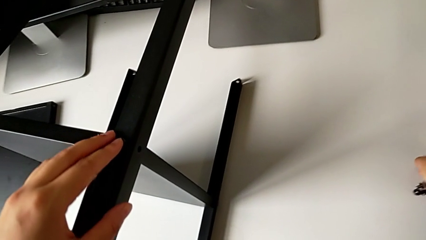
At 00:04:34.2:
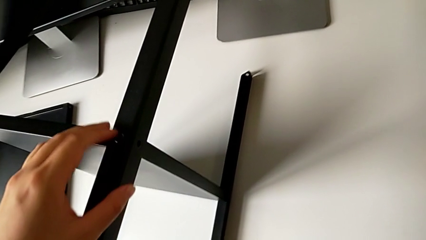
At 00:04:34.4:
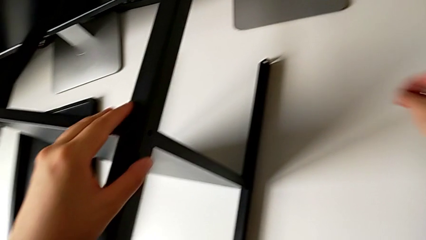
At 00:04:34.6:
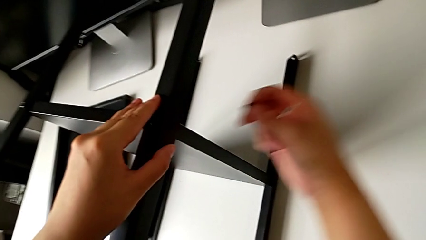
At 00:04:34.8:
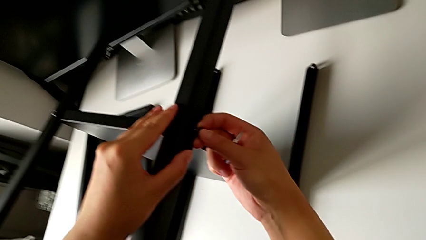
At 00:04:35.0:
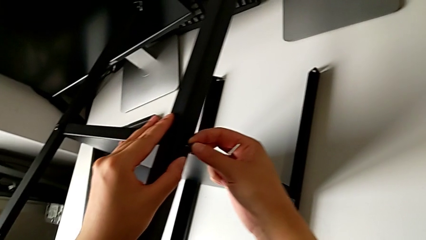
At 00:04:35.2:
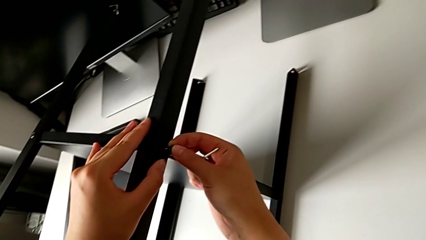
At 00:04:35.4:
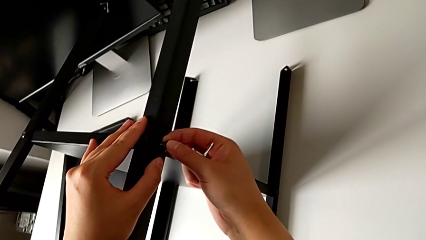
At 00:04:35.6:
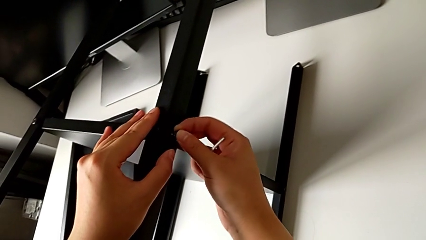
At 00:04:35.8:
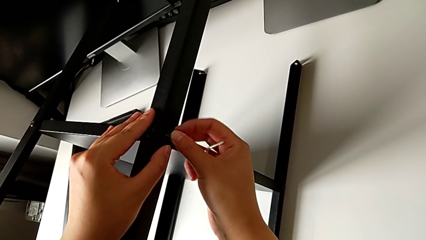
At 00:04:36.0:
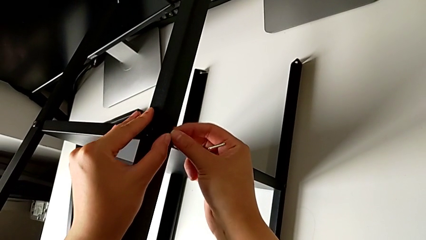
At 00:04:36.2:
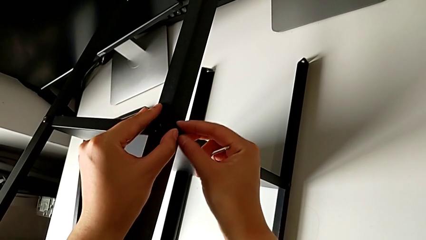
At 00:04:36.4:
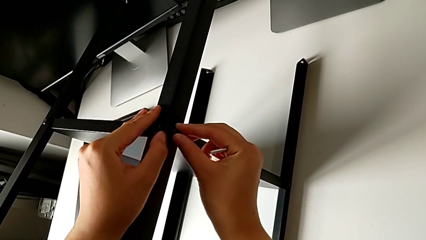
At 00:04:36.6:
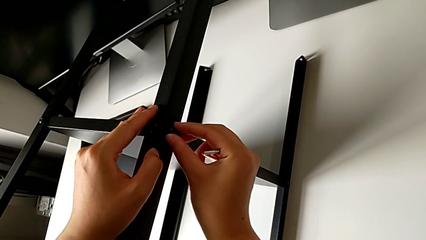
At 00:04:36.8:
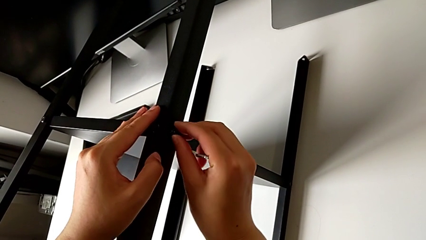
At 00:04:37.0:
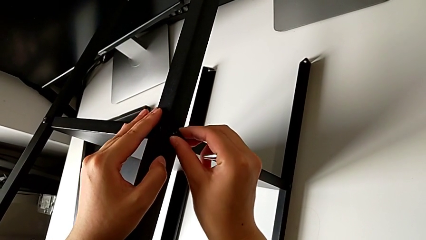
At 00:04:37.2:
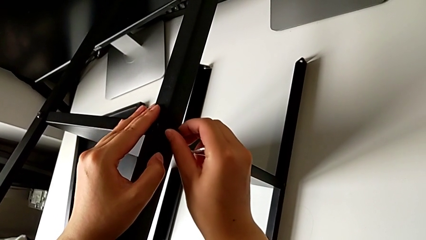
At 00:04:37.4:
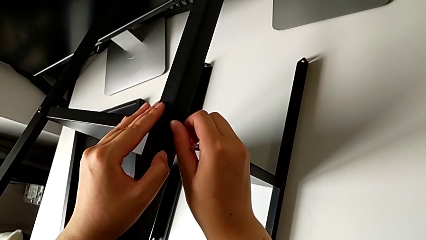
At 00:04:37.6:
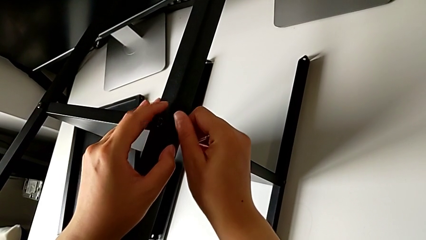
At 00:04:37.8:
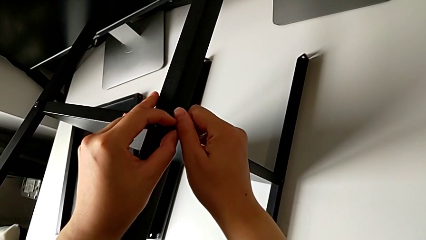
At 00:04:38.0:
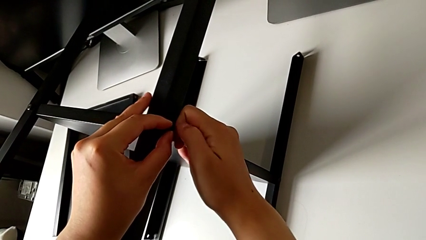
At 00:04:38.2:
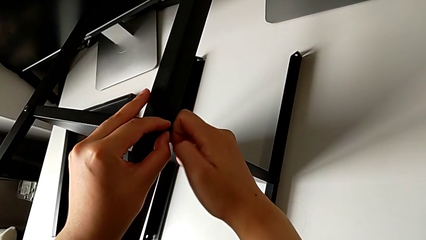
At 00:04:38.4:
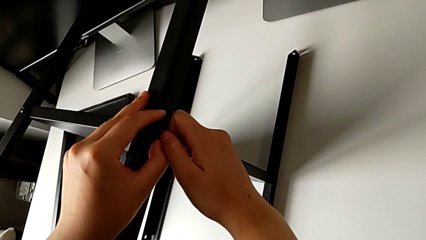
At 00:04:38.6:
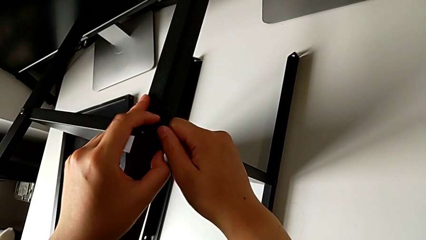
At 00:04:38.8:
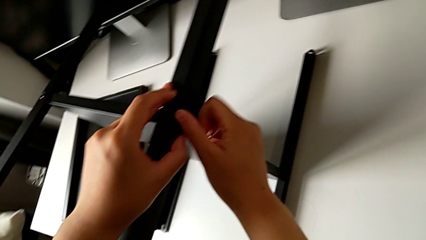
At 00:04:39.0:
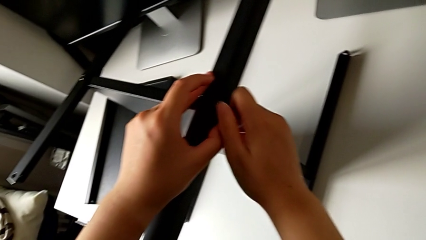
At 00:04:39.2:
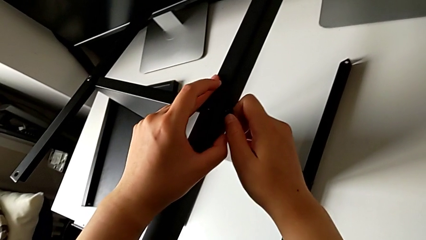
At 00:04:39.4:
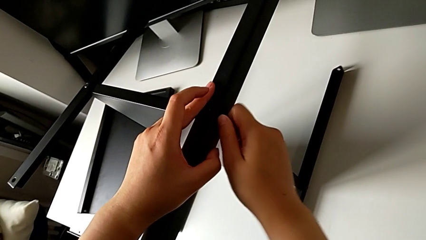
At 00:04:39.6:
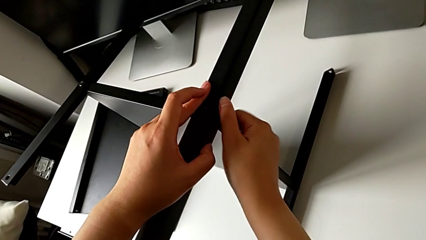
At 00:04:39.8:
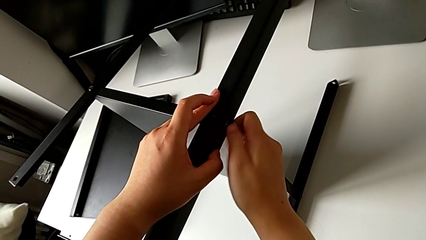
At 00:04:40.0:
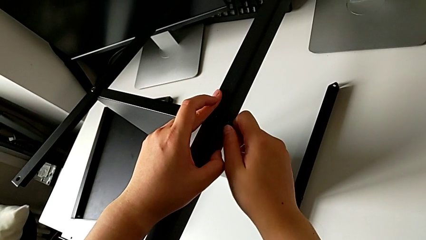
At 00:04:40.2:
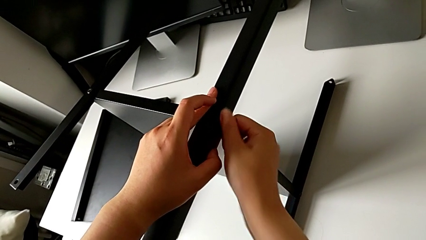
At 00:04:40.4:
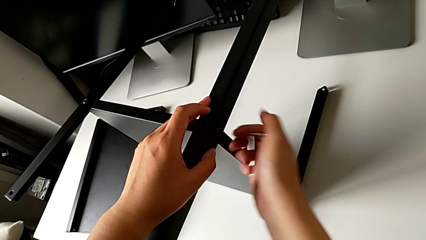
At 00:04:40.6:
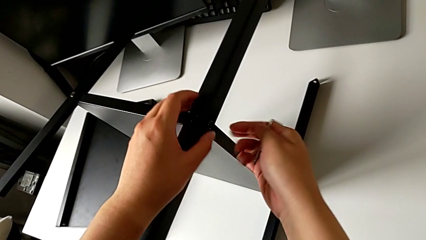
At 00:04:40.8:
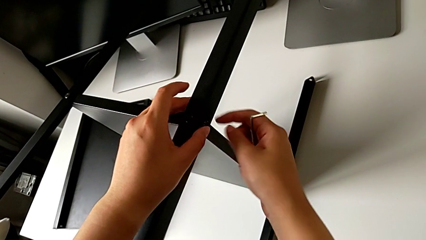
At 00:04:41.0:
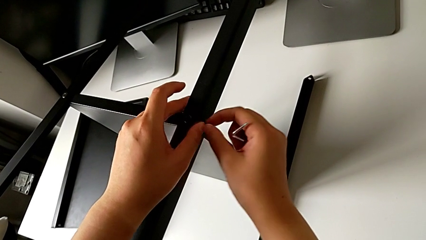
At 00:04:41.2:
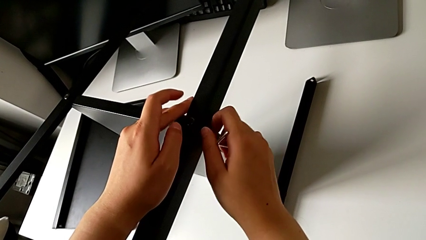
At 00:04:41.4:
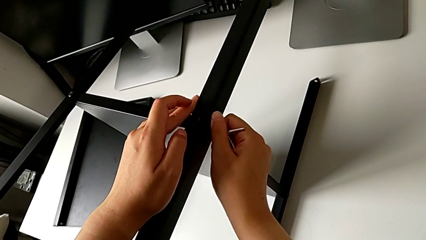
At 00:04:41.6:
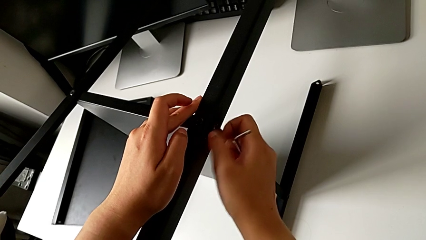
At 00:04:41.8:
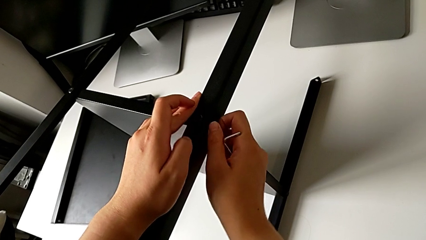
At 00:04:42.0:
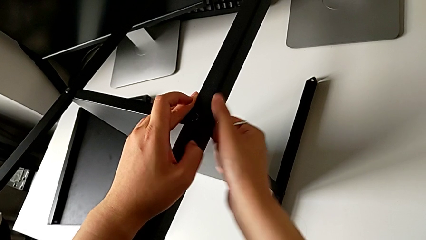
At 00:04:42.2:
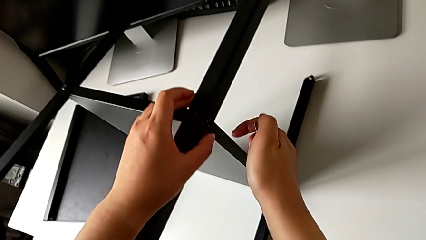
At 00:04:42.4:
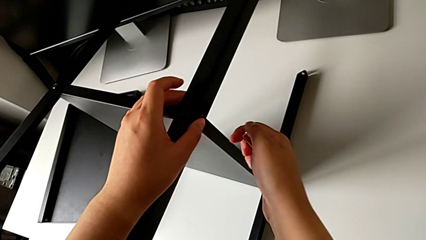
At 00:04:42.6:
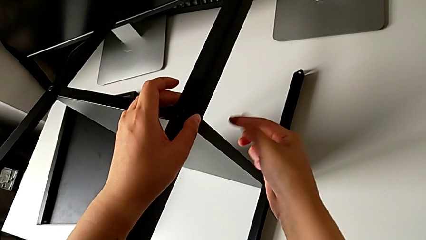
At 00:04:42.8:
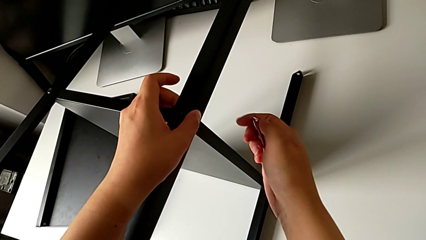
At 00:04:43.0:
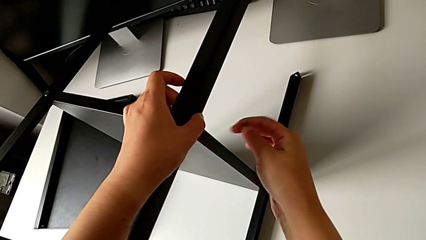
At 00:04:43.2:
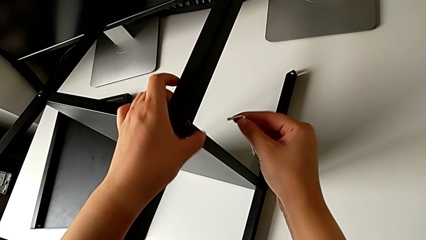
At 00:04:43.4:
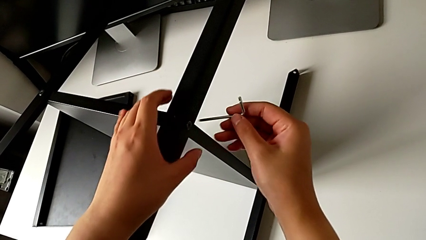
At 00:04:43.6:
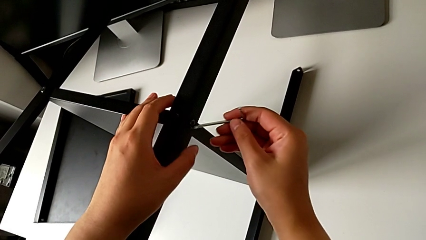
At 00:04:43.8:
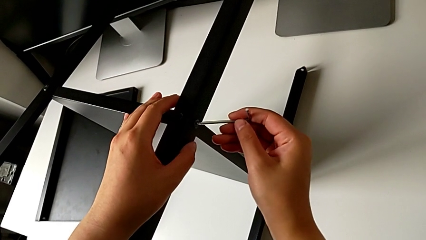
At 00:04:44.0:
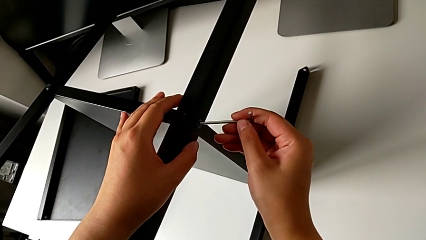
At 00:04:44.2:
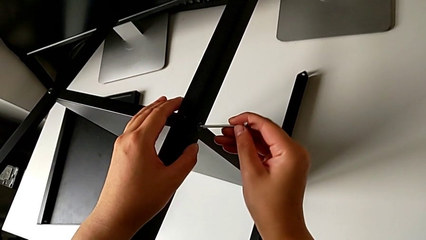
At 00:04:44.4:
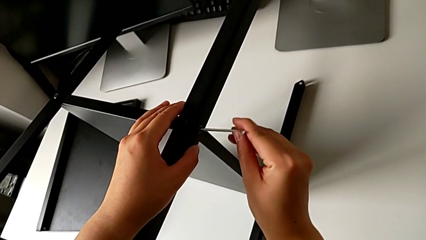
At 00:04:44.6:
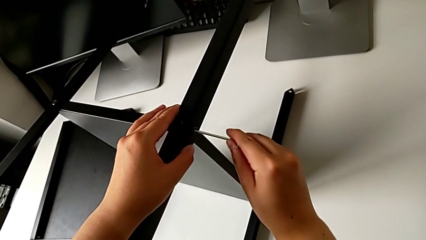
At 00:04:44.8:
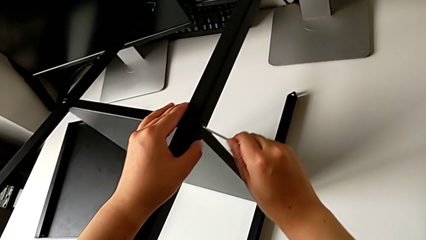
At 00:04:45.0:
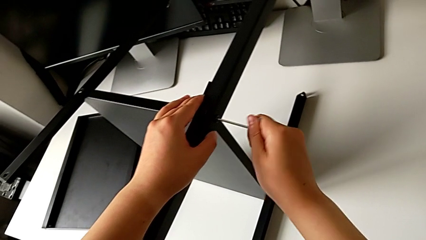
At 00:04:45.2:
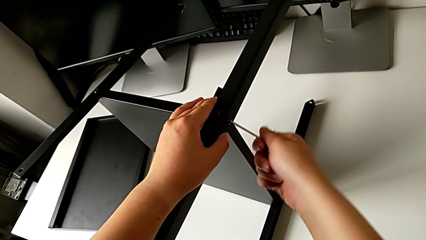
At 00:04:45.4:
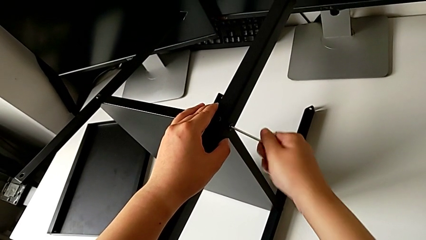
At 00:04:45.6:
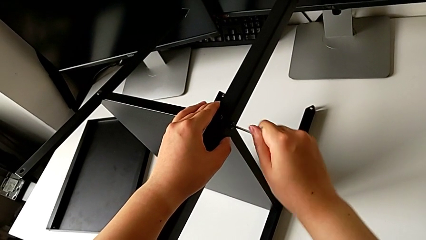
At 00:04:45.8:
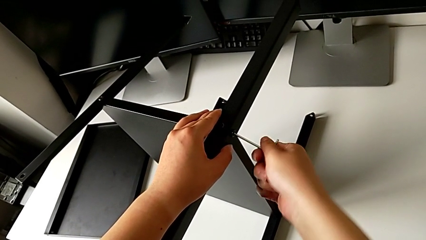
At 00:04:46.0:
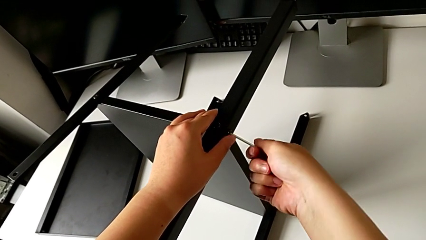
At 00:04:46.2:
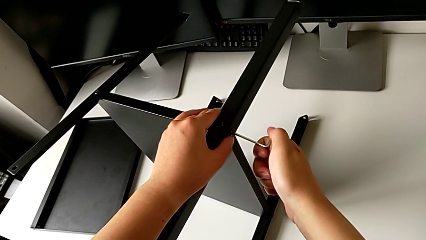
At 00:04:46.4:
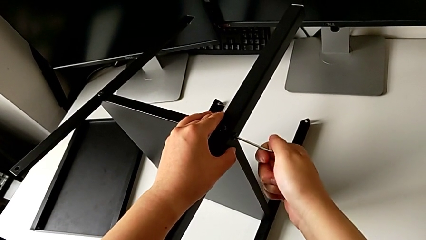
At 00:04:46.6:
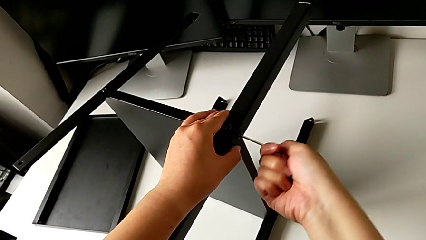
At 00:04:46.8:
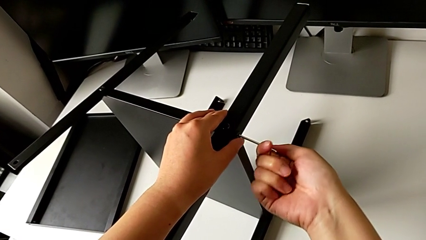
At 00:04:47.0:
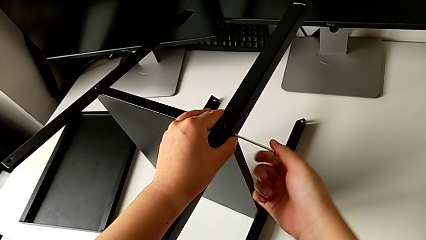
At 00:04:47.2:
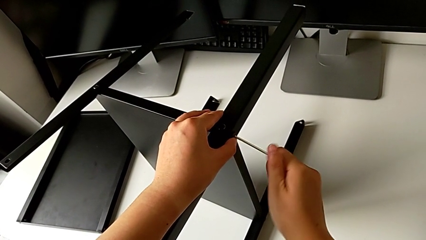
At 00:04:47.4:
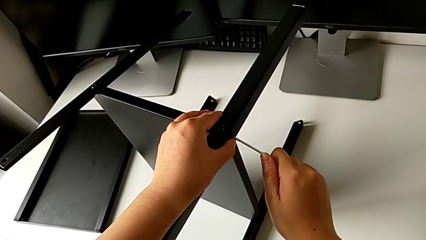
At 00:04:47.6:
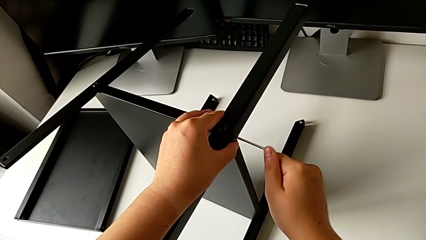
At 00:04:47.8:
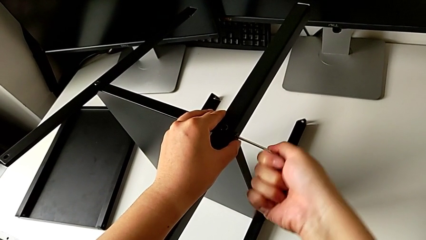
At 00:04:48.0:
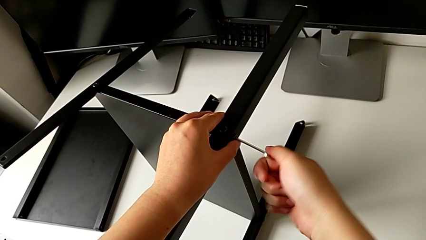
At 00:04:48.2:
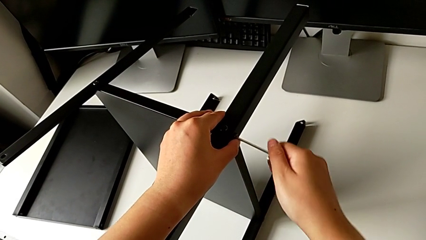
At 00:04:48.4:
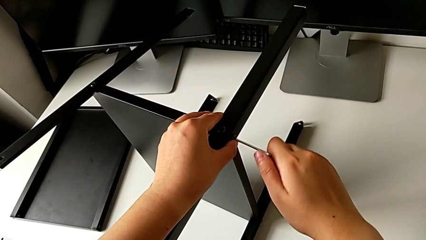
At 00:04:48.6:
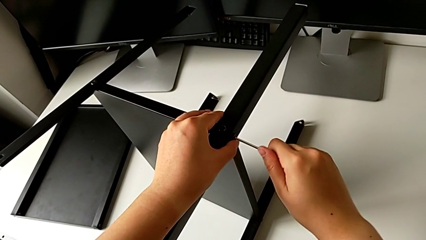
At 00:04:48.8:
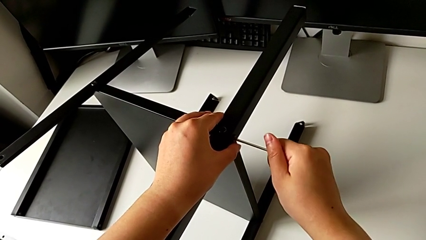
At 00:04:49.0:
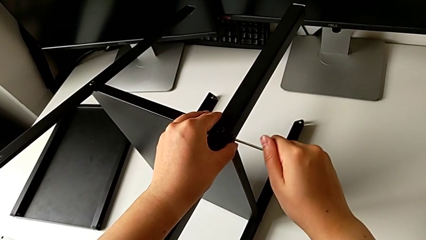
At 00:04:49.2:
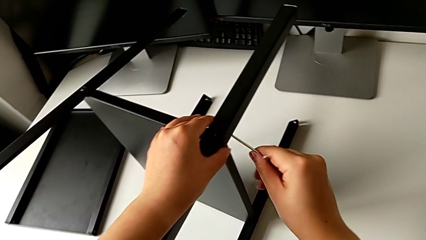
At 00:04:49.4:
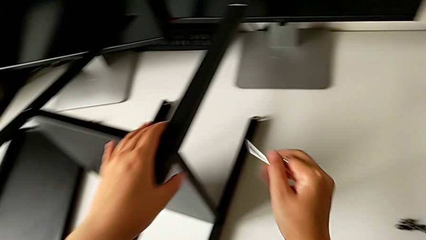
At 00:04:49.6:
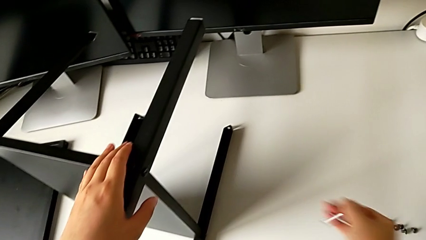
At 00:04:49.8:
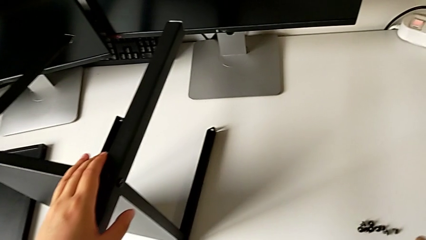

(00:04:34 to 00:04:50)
The camera wearer is screwing the third leg into the shelf. They insert the seventh hex socket head, screw it, insert the seventh Allen wrench, screw the seventh hex socket head and withdraw the Allen wrench.
